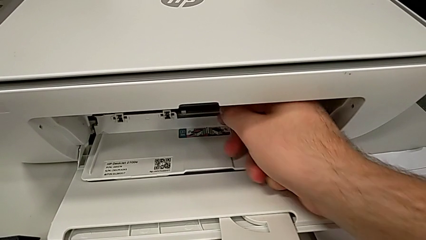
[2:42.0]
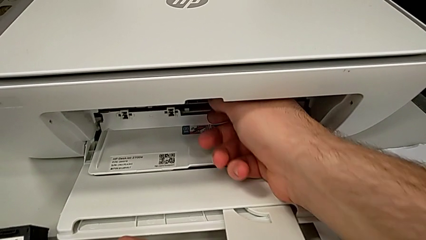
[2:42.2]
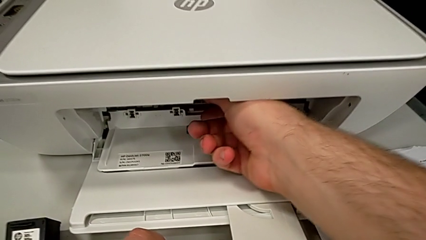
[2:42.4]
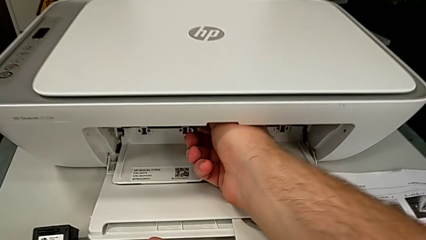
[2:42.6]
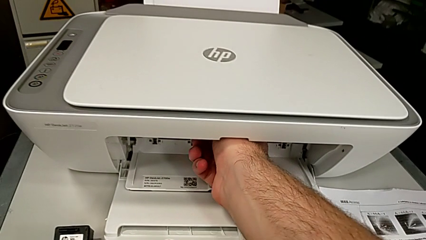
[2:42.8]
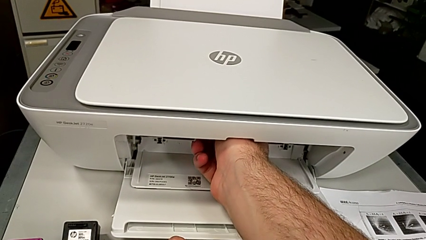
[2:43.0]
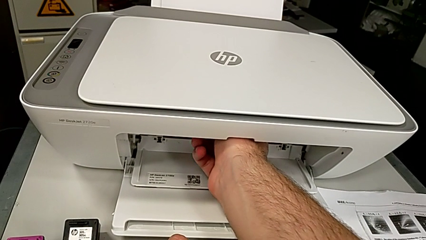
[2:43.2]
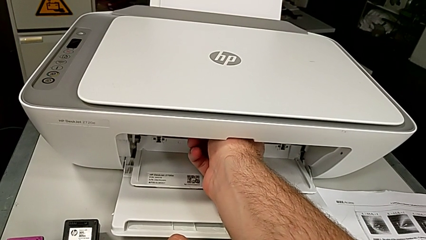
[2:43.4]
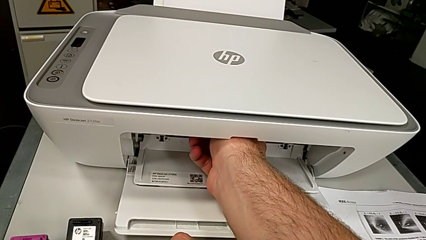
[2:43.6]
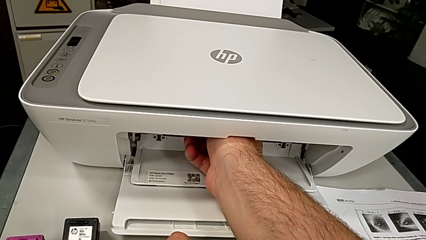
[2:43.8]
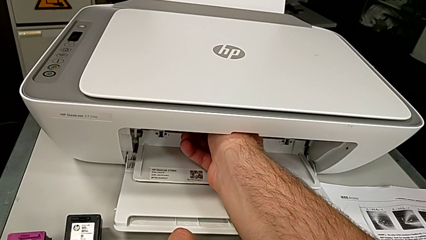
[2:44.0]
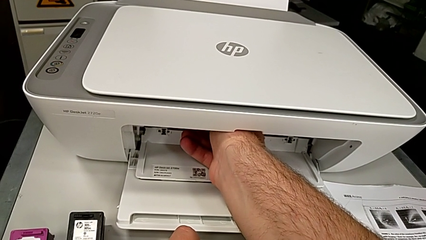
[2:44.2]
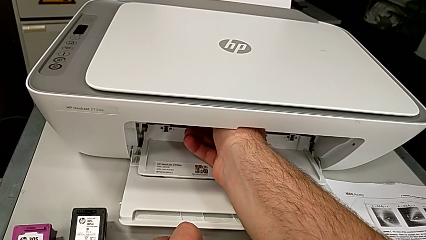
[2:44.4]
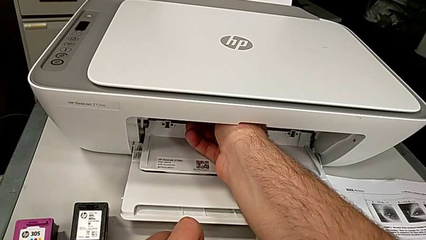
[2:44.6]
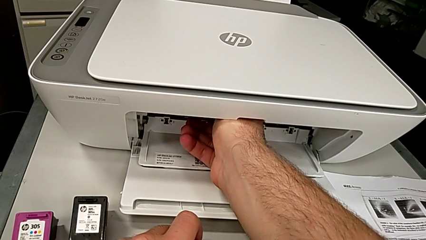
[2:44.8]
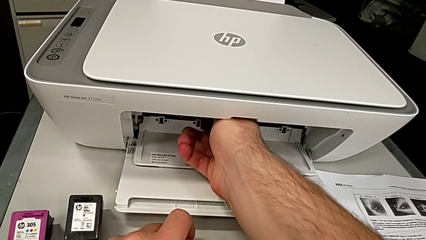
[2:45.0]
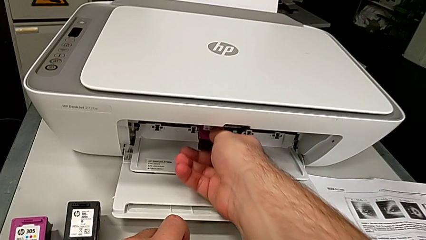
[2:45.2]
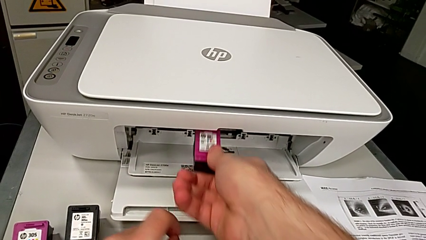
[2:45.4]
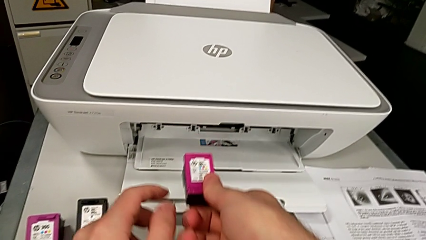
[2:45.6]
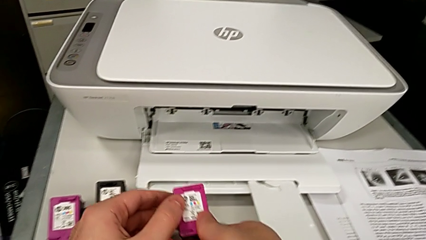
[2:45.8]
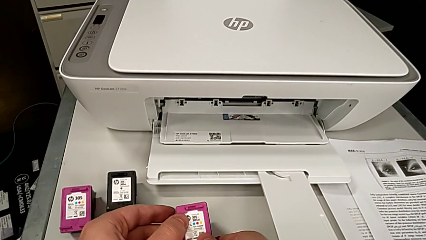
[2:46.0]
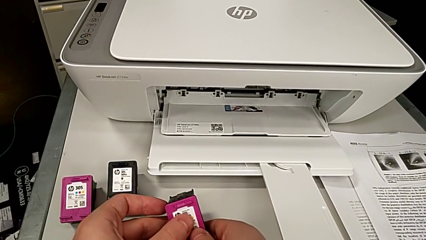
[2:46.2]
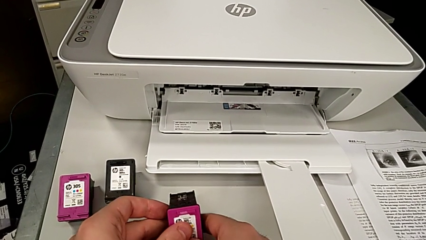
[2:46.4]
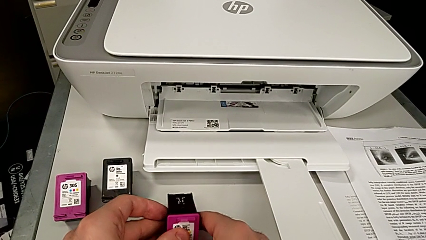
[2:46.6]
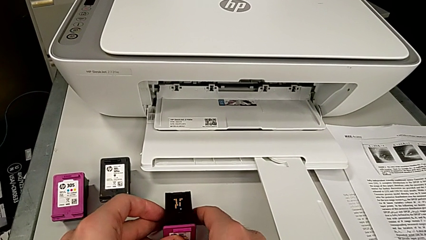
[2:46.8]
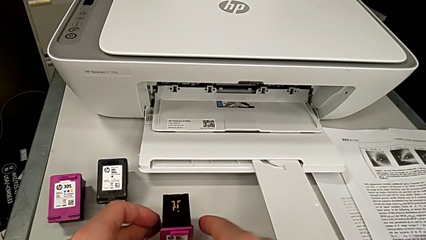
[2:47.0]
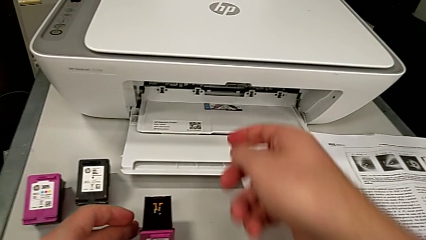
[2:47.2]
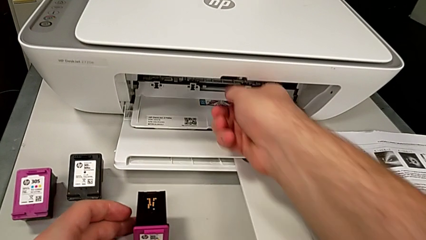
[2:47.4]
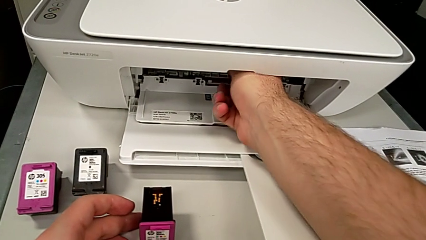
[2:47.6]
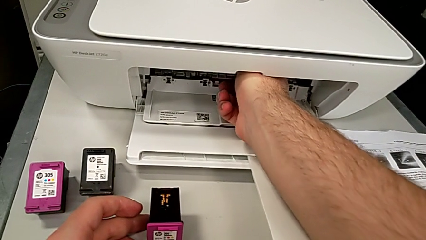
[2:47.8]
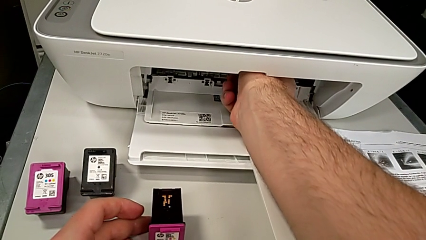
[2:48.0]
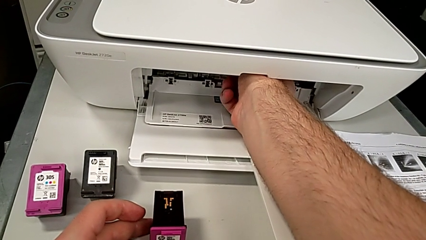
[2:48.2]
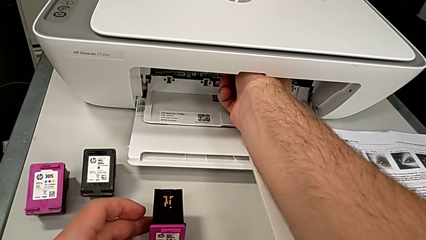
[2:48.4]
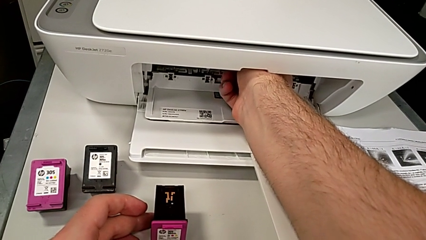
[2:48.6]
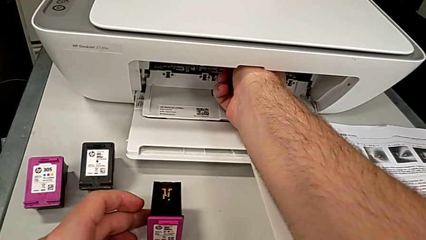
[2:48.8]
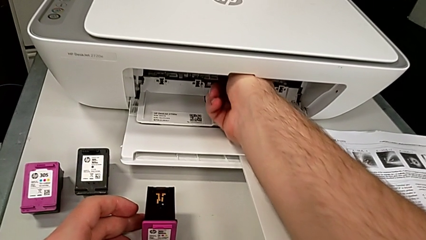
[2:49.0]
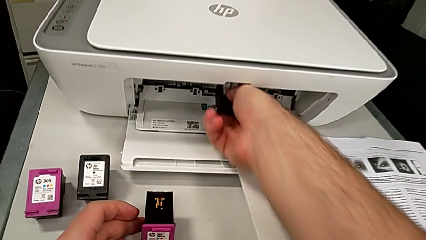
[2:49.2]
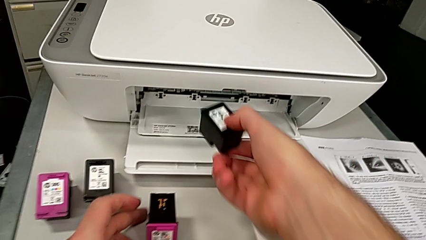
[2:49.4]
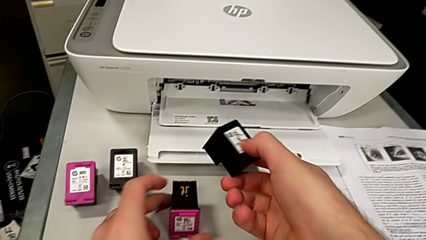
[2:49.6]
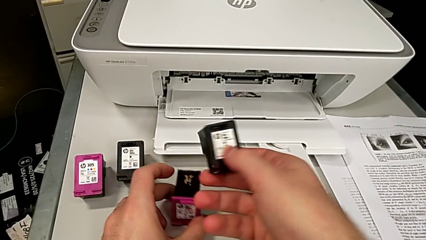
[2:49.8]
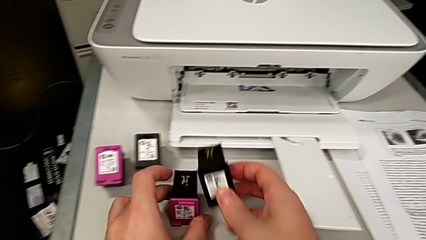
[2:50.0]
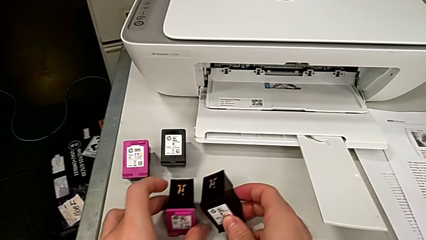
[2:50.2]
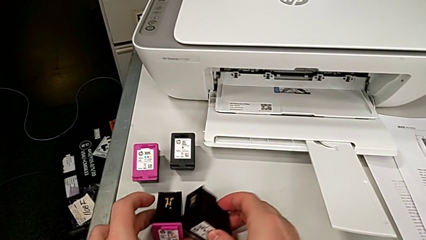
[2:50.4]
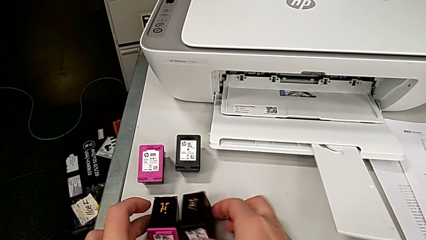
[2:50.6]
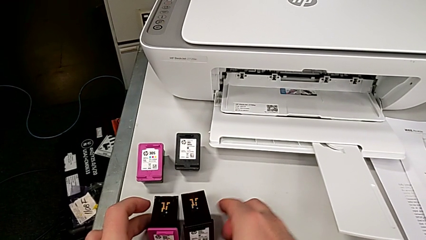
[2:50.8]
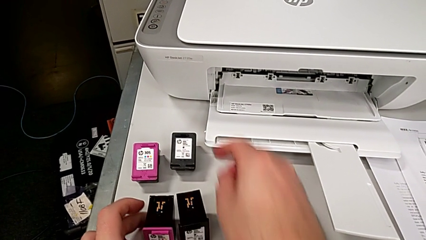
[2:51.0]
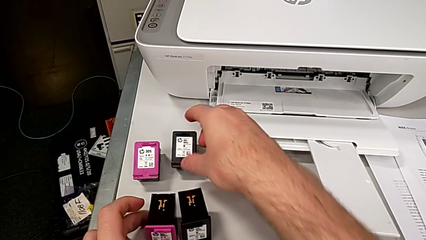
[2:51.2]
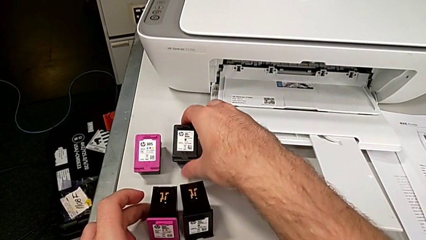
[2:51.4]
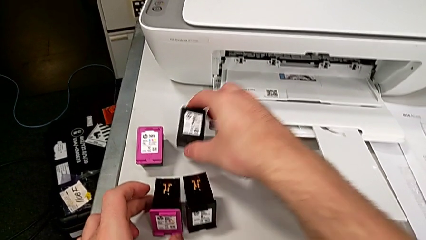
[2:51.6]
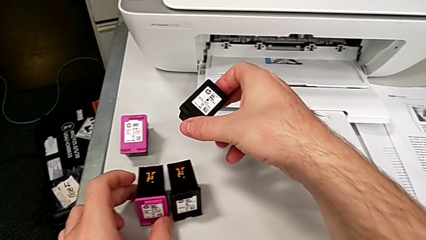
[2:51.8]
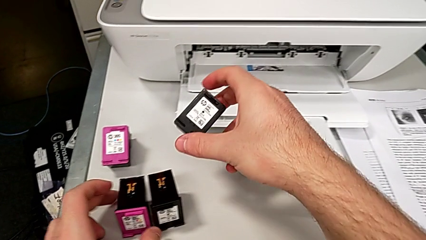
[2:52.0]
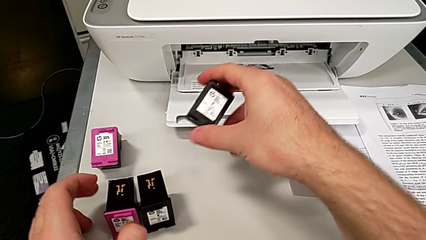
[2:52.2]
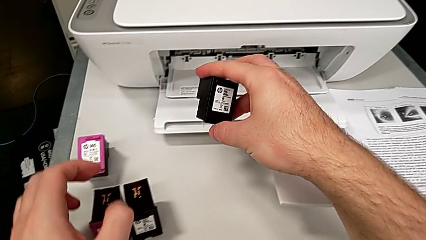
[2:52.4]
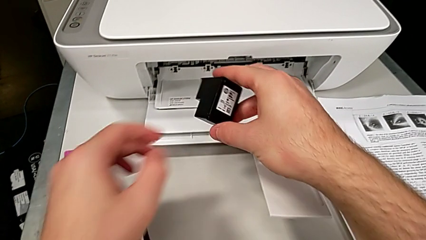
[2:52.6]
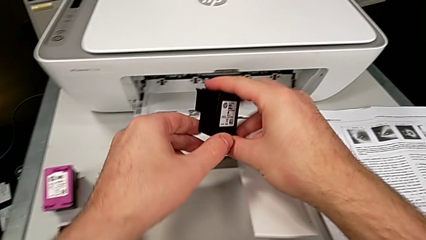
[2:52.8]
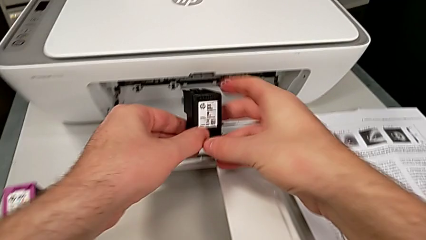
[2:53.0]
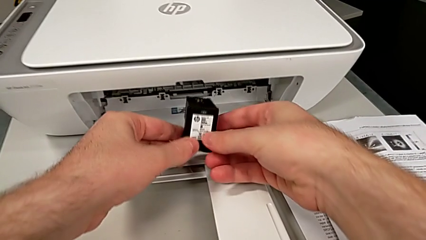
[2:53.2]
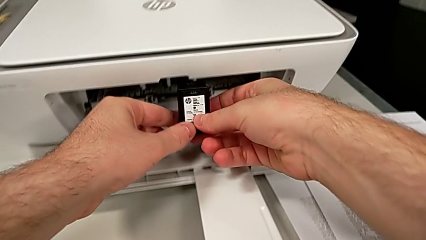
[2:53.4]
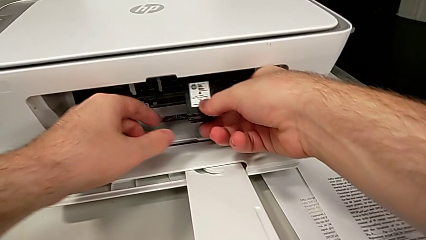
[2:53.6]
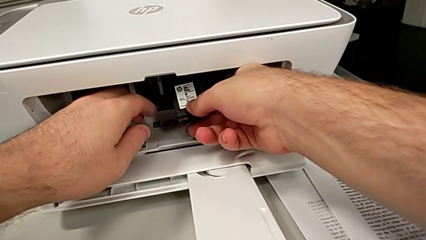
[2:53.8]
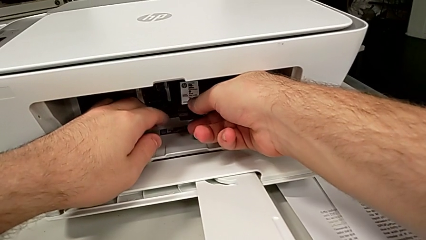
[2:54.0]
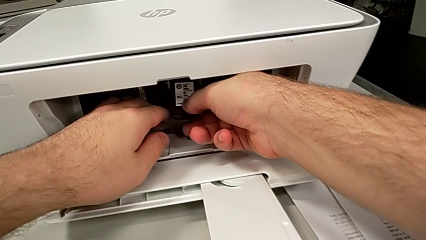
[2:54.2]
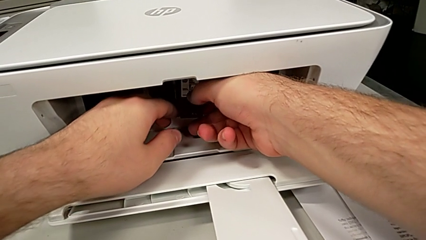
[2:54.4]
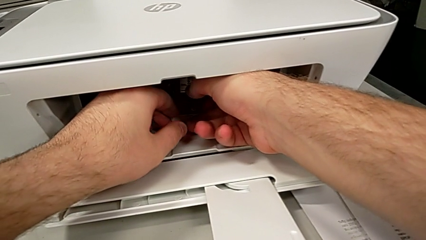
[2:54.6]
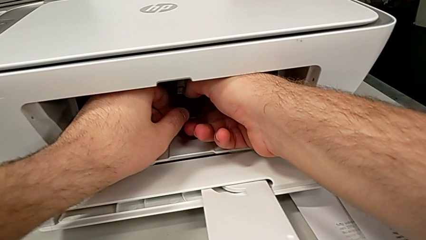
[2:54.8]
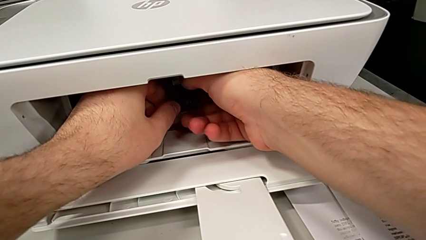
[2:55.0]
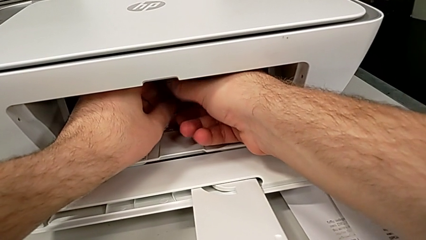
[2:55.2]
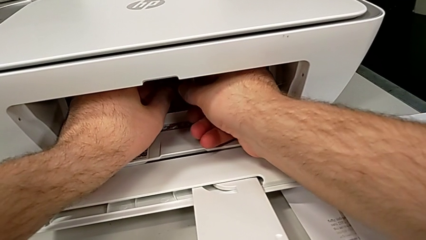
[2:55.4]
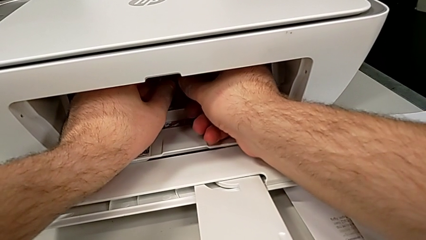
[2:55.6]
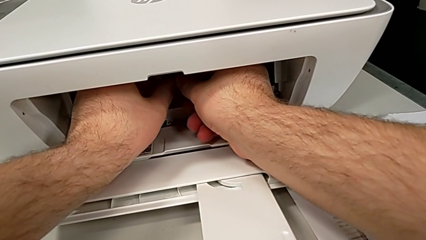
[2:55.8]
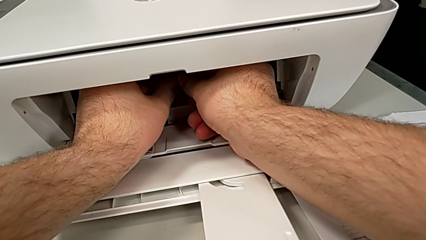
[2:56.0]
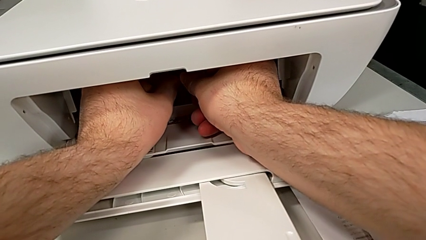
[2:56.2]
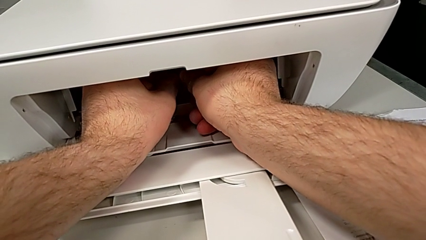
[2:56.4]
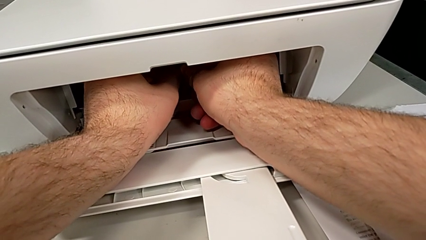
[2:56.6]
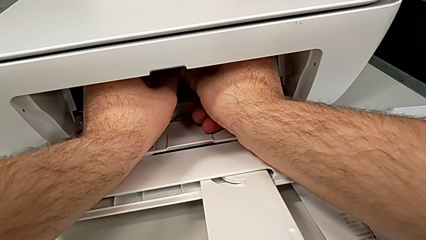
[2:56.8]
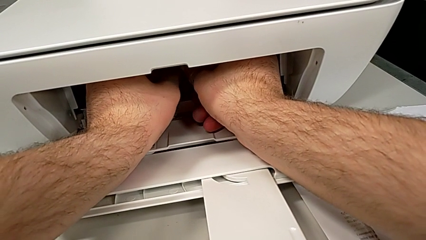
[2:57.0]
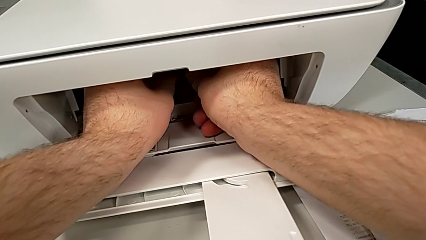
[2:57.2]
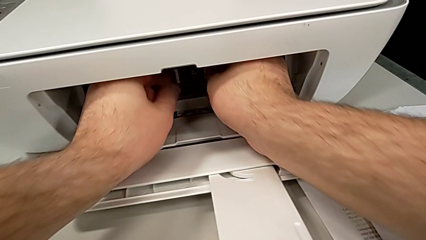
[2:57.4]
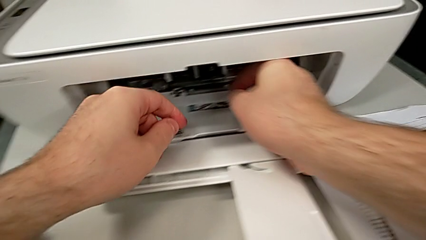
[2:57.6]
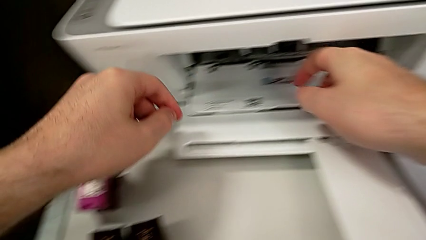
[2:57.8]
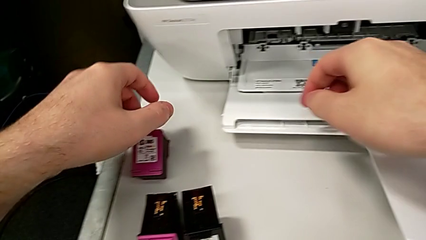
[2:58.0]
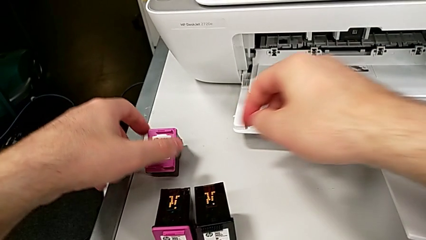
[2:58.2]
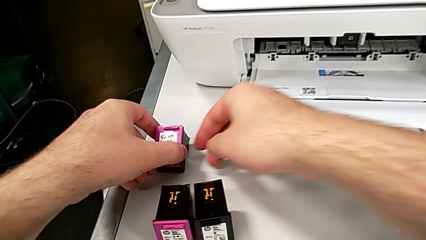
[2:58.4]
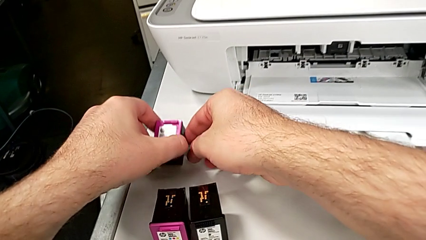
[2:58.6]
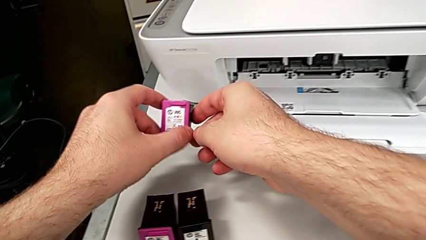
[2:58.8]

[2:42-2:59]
The camera wearer is changing the ink cartridges regularly. They disassemble the color ink cartridge, place it, disassemble the black-white ink cartridge, slide the old ink cartridge, place the black-white ink cartridge, grab the black-white ink cartridge, assemble the ink cartridge and grab the ink cartridge.
